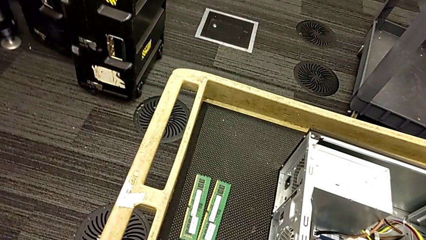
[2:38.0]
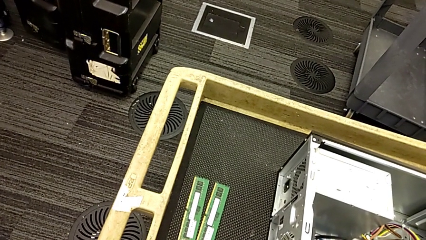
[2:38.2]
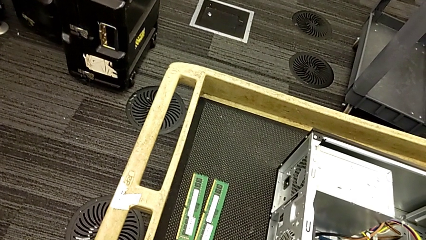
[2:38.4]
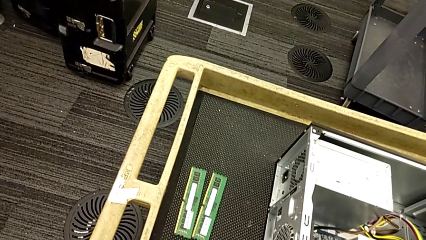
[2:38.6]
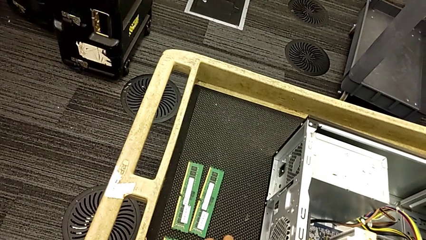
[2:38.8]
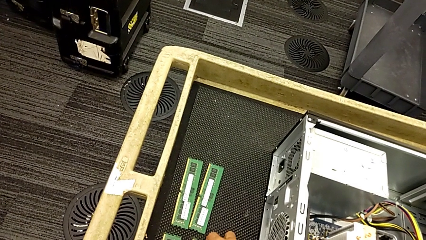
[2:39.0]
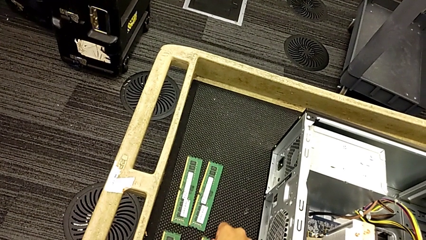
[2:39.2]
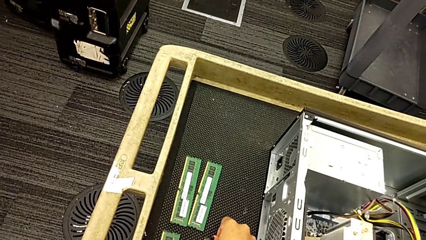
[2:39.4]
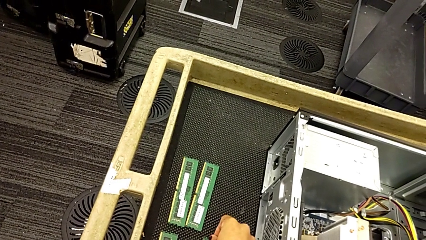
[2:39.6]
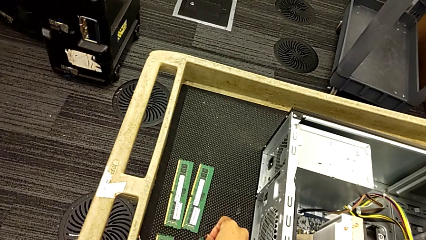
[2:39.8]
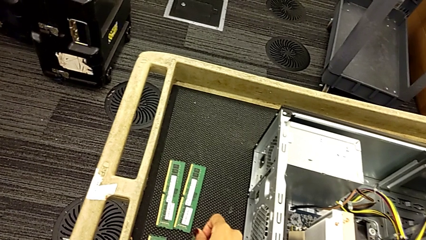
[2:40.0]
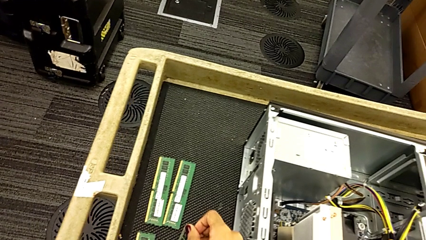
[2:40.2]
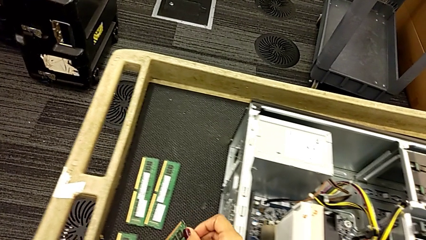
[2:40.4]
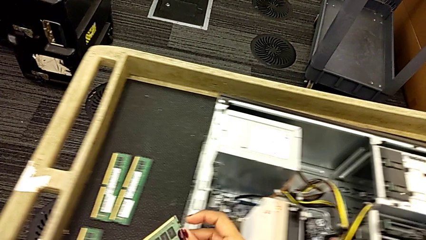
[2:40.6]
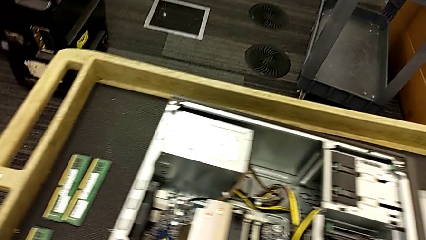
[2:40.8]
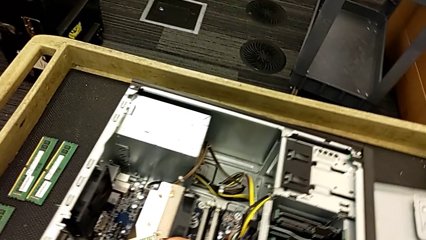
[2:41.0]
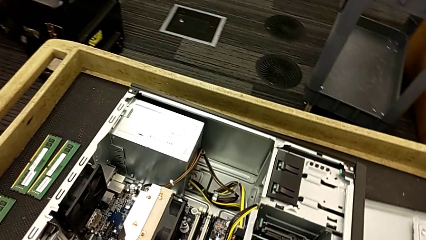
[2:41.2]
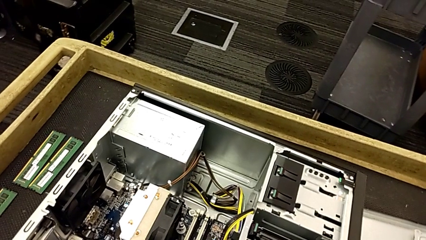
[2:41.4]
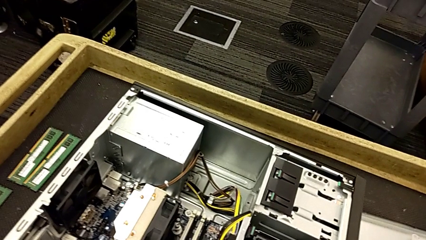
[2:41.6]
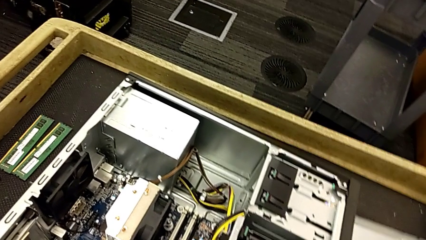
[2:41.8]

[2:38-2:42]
The camera wearer is continuing withdrawing RAM from the tabs. They grab the first RAM.

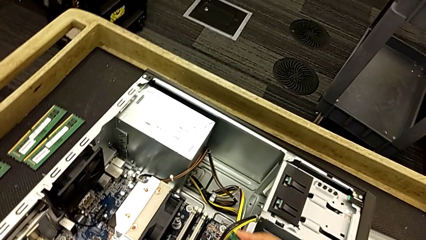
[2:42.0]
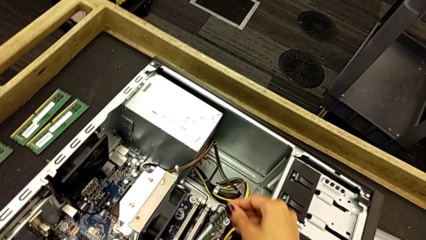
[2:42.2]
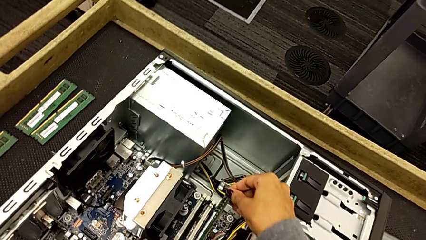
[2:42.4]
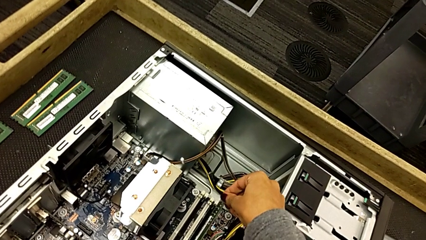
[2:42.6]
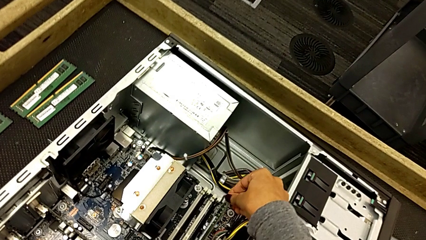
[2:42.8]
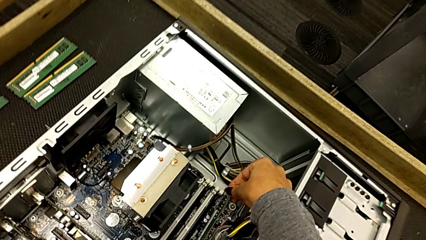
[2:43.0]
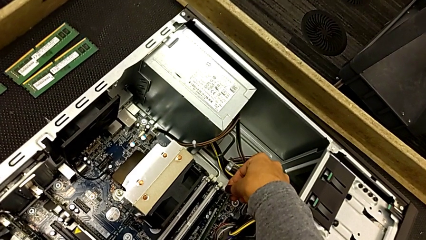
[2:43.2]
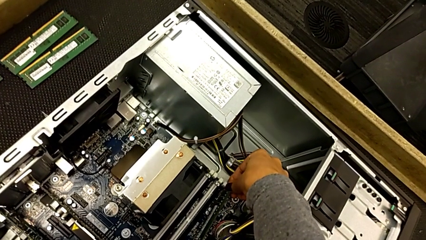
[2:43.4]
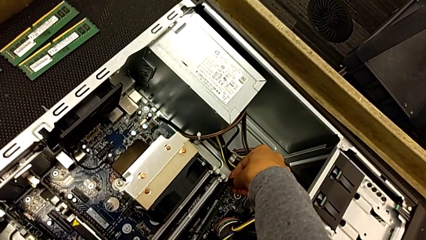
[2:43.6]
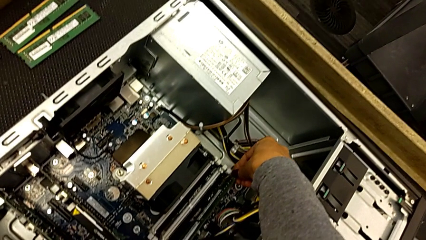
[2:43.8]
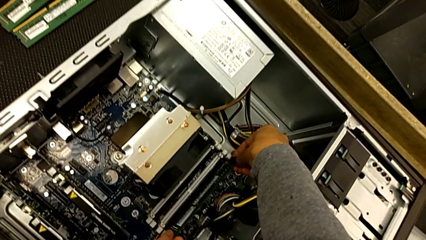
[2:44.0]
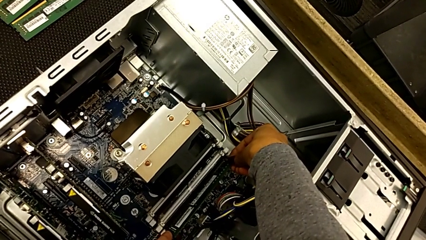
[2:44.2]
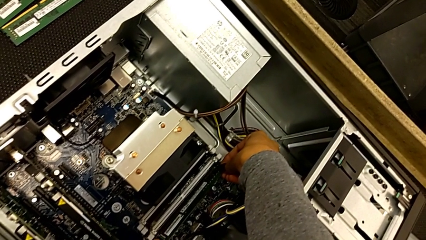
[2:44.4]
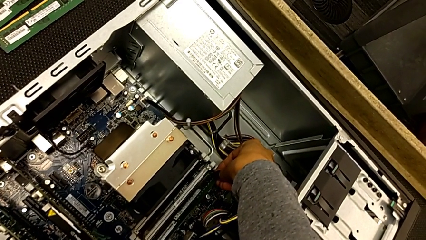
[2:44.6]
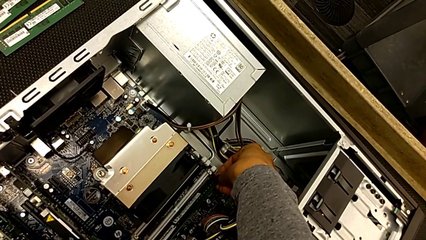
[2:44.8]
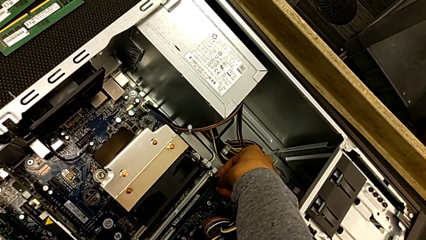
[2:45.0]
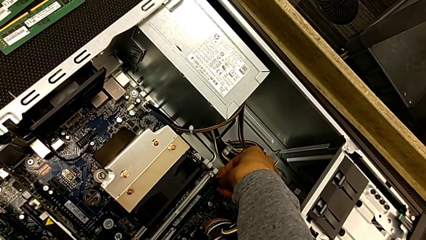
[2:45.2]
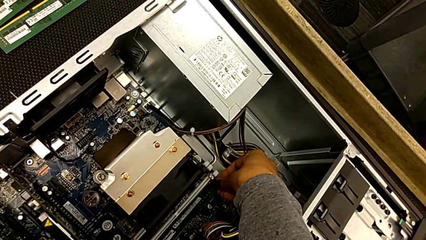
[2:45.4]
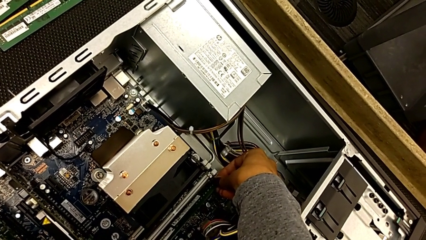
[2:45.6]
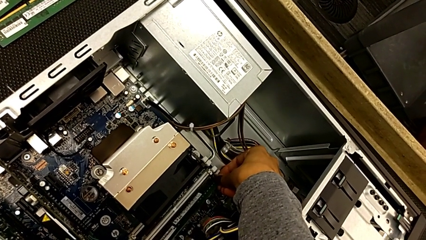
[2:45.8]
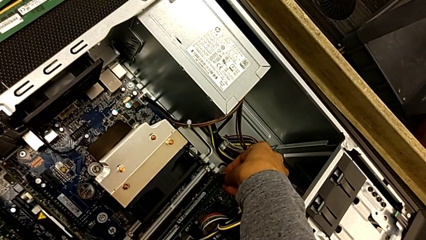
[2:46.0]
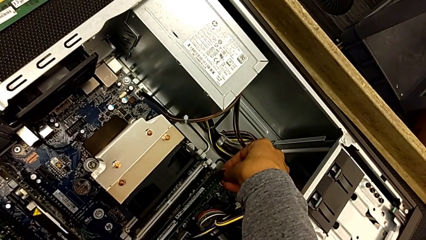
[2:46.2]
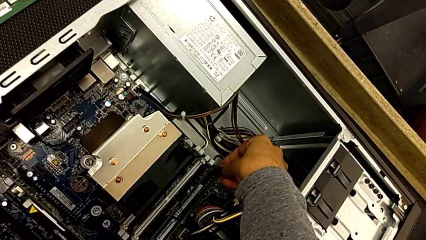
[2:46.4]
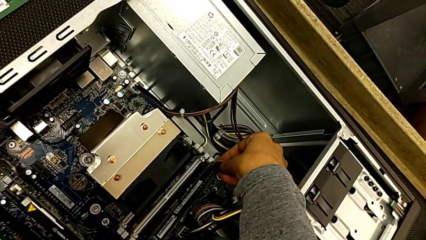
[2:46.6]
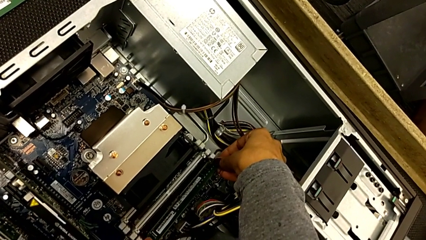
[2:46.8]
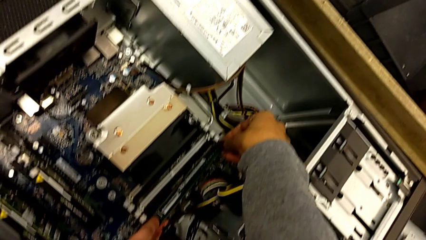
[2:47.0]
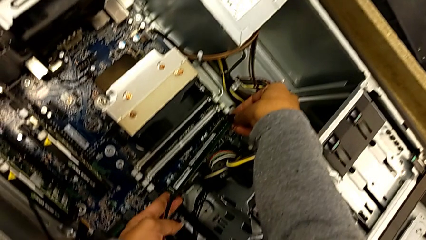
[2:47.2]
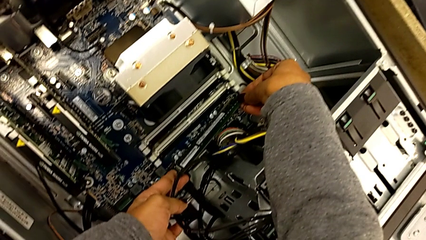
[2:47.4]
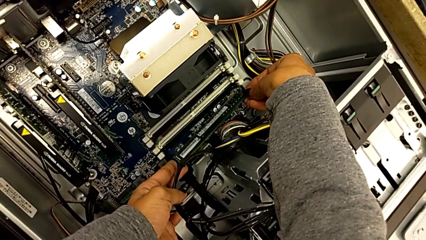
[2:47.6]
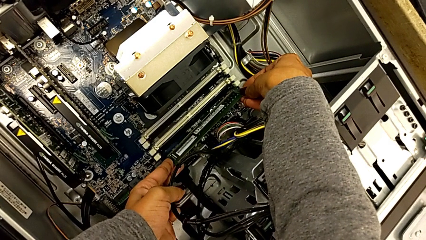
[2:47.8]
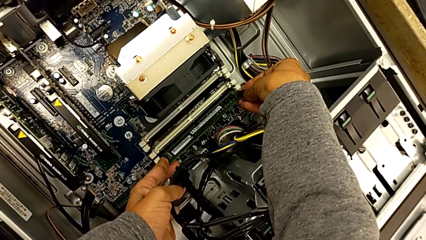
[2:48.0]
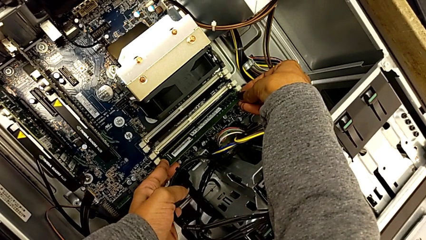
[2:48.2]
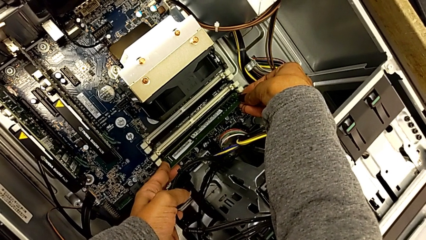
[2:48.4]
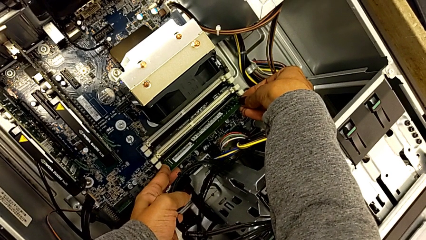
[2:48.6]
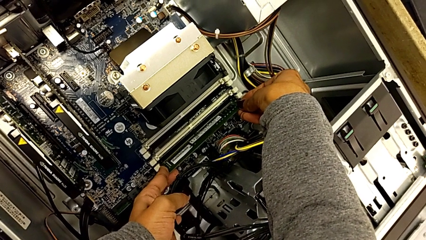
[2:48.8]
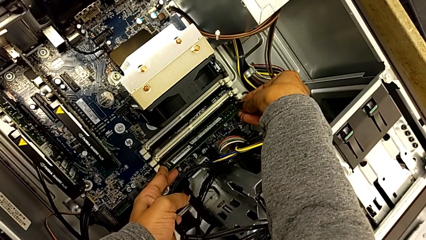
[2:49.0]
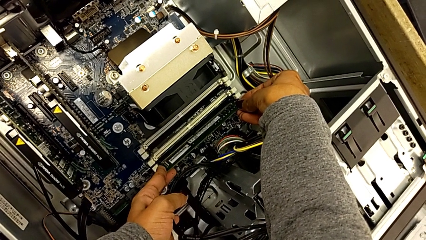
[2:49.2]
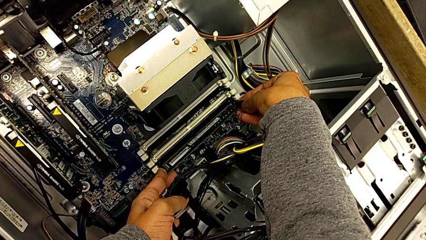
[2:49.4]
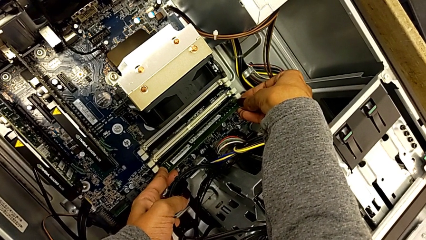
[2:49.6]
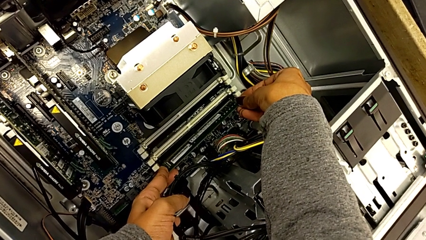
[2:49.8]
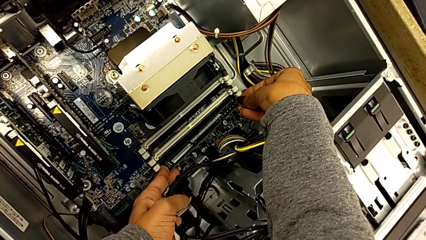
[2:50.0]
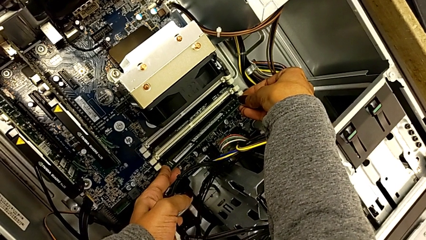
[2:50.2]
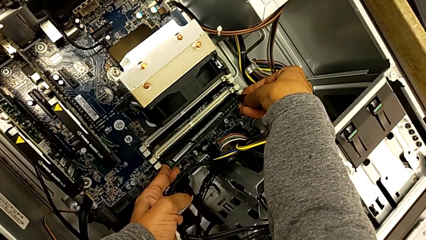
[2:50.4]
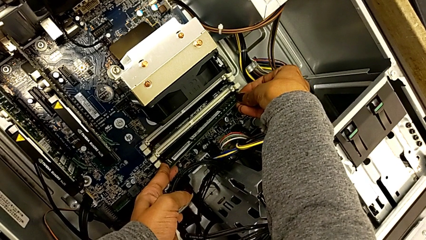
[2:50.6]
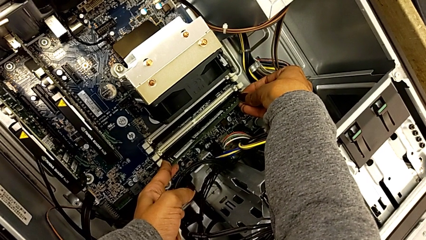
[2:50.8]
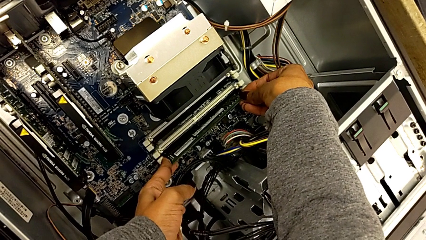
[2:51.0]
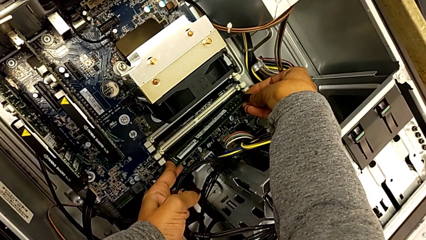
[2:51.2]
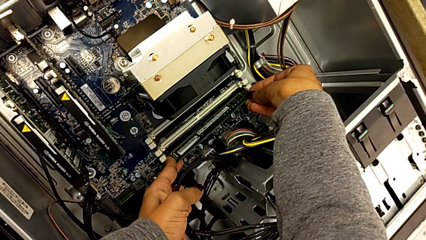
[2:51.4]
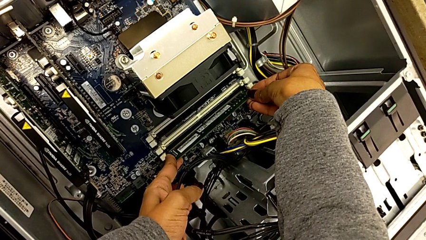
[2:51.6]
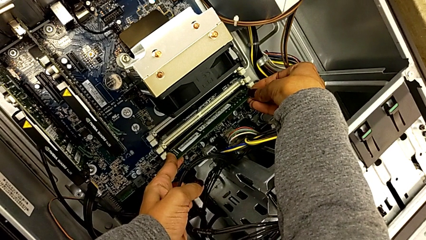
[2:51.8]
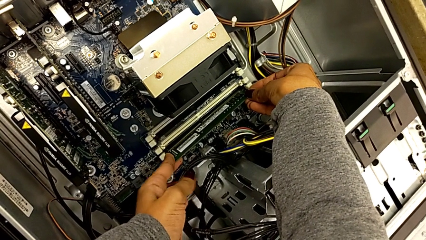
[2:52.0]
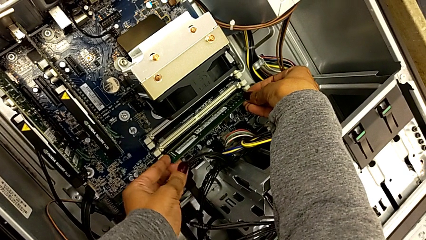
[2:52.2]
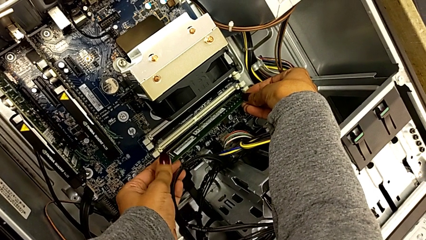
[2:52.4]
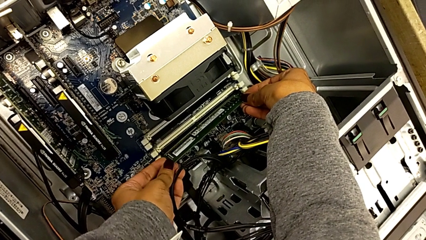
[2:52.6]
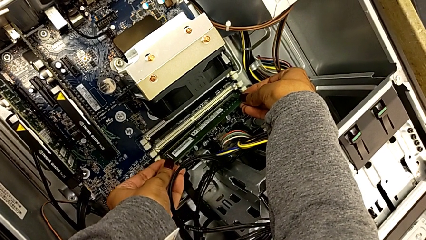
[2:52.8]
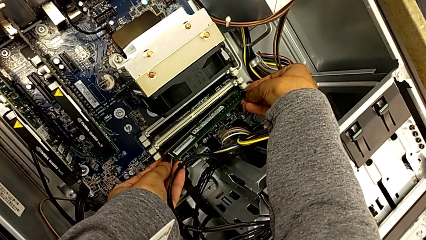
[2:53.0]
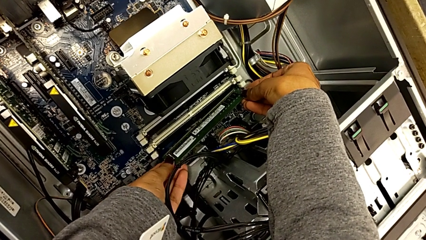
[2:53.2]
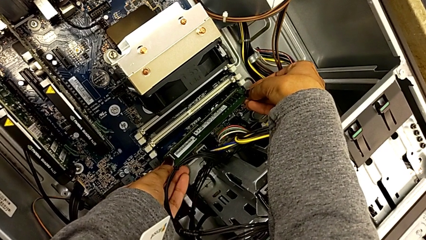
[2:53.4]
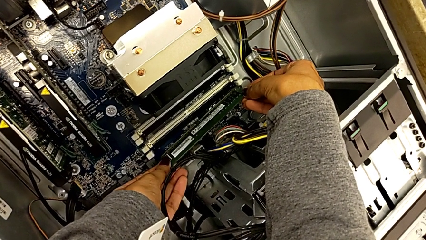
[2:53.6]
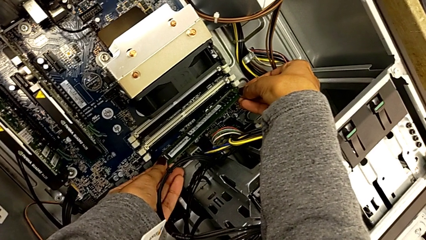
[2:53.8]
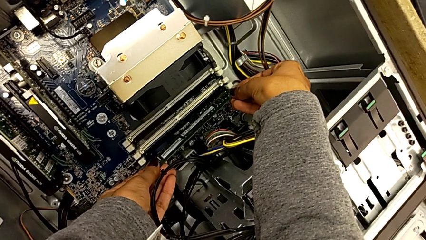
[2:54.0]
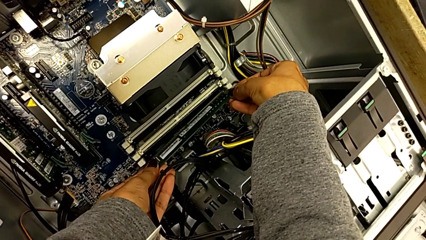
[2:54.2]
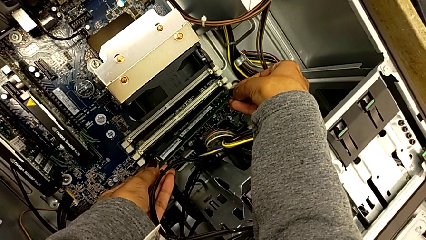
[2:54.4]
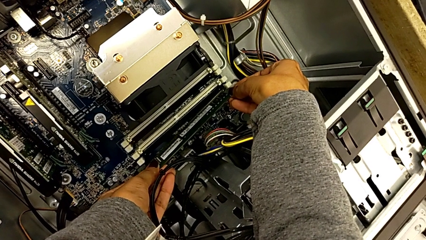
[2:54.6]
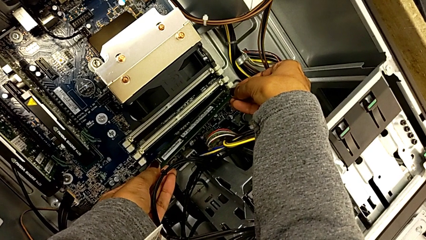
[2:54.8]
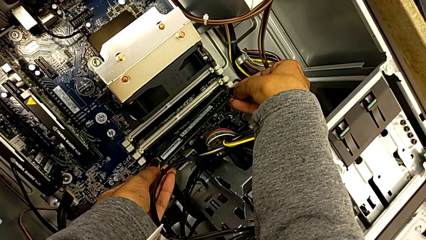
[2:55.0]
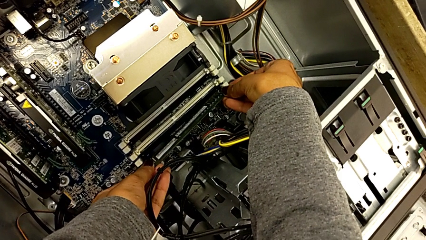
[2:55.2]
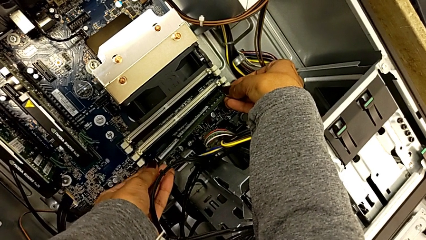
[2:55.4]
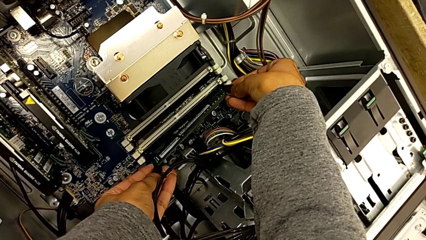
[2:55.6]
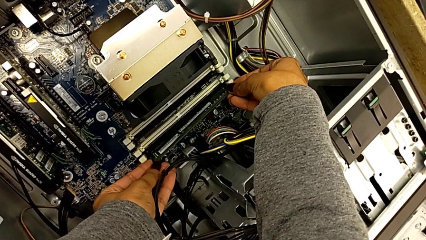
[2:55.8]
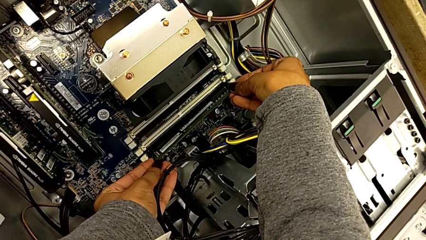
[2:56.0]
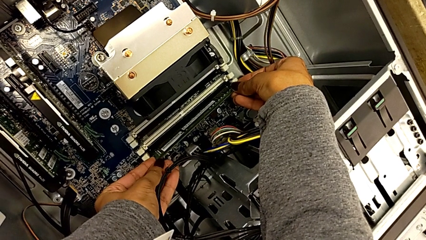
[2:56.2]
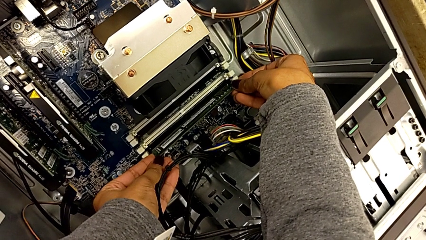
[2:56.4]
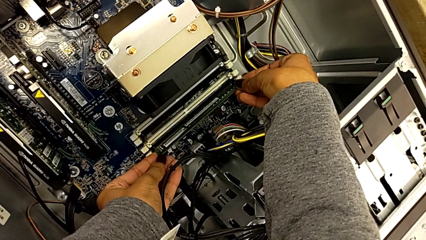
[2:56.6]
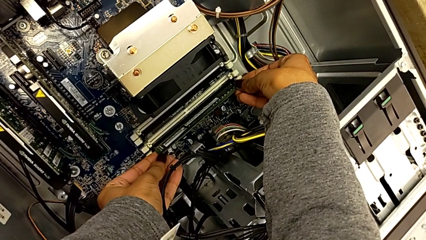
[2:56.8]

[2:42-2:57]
The camera wearer is inserting the RAM into the RAM tabs. They insert the first RAM.
